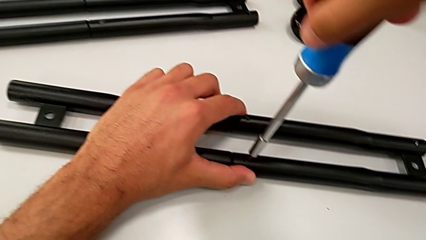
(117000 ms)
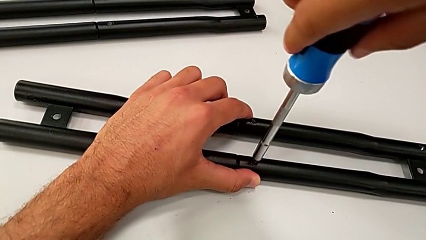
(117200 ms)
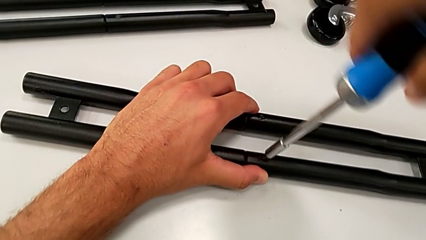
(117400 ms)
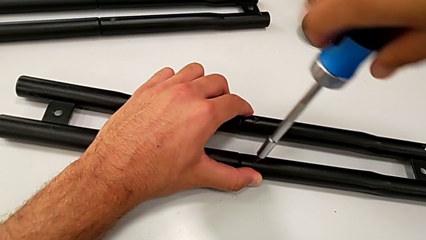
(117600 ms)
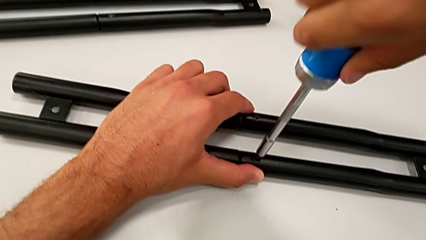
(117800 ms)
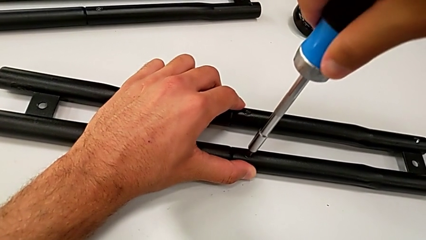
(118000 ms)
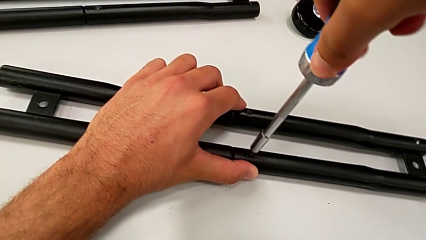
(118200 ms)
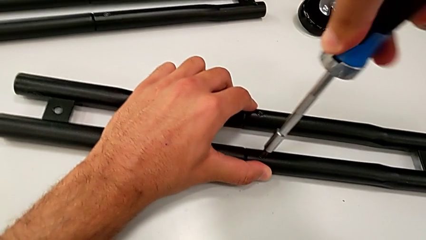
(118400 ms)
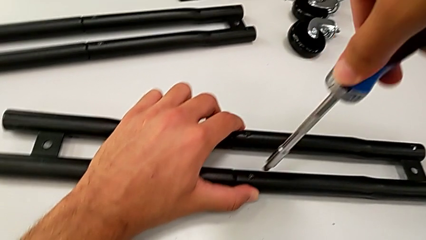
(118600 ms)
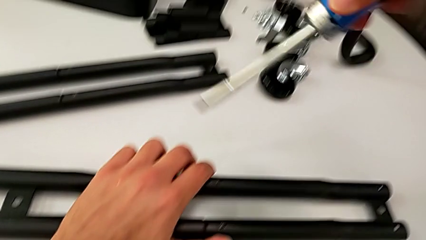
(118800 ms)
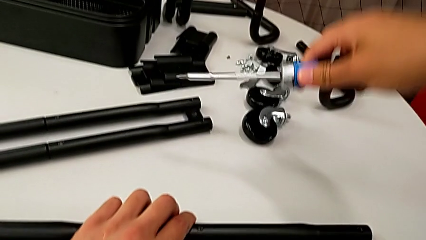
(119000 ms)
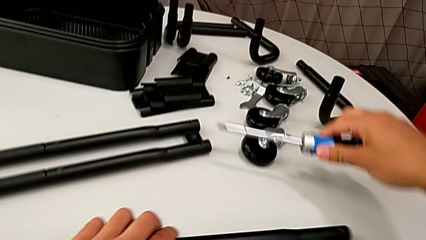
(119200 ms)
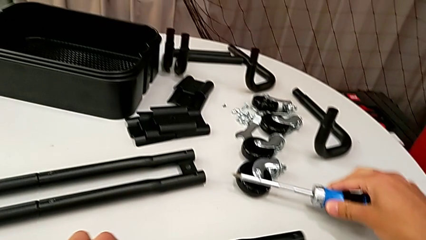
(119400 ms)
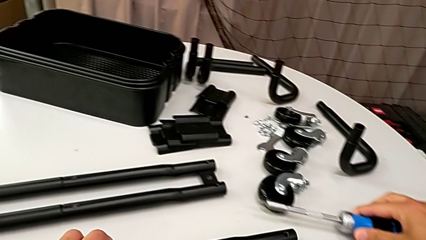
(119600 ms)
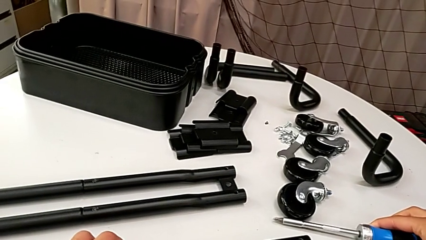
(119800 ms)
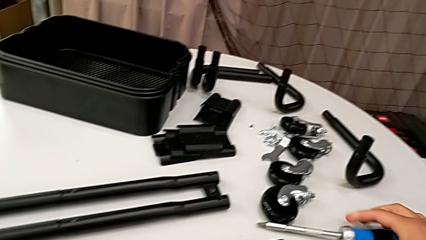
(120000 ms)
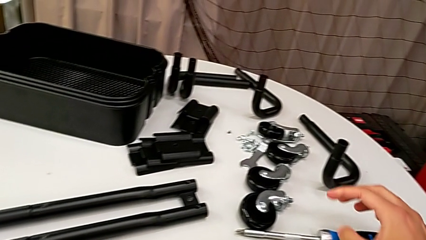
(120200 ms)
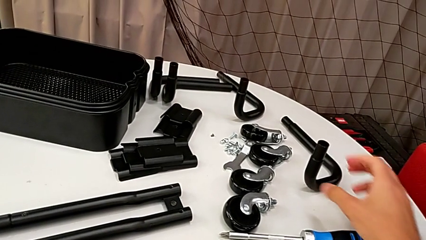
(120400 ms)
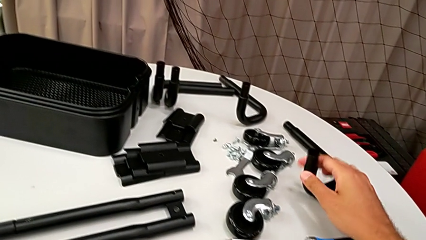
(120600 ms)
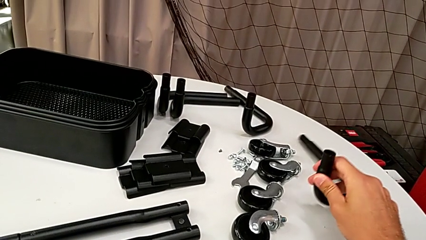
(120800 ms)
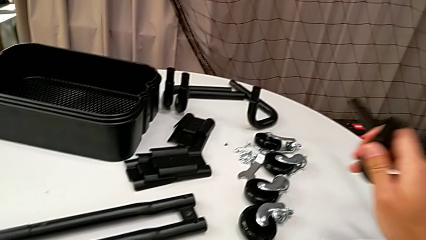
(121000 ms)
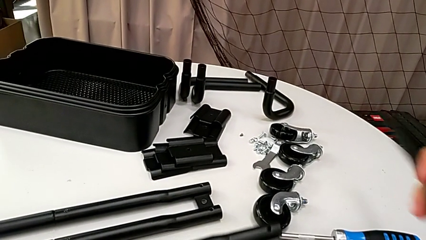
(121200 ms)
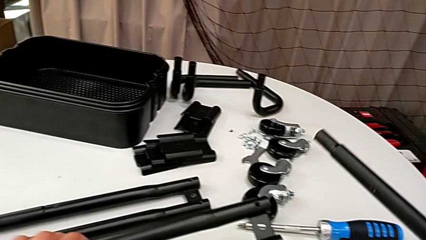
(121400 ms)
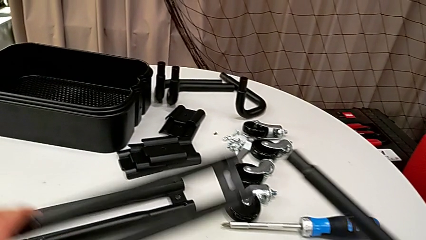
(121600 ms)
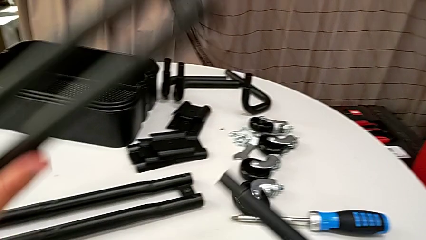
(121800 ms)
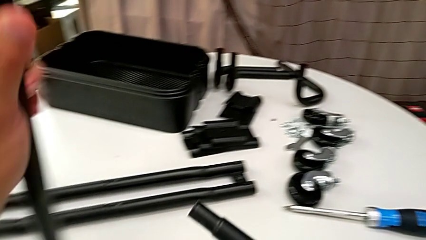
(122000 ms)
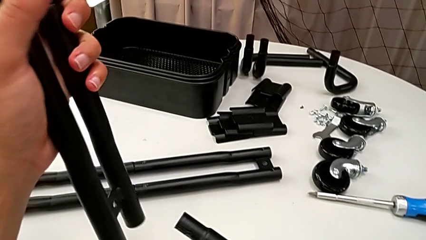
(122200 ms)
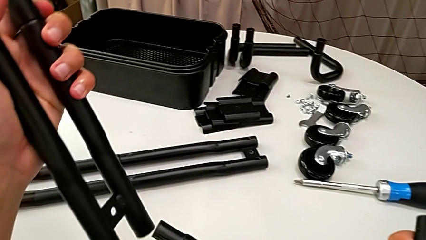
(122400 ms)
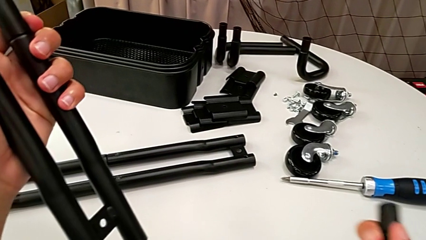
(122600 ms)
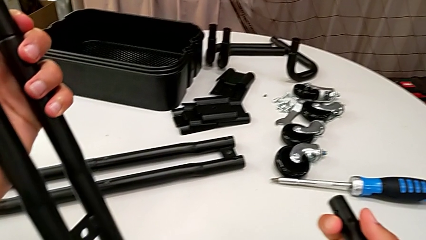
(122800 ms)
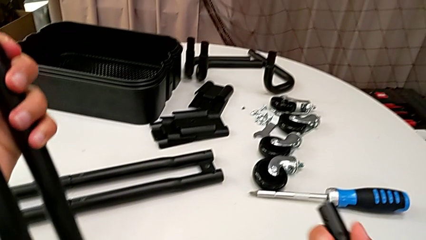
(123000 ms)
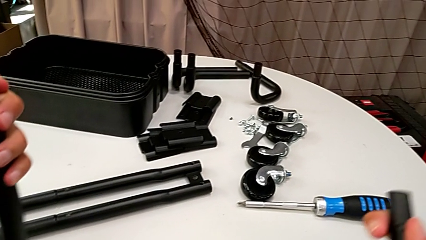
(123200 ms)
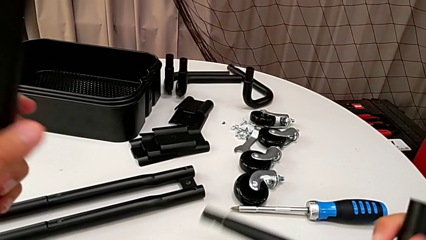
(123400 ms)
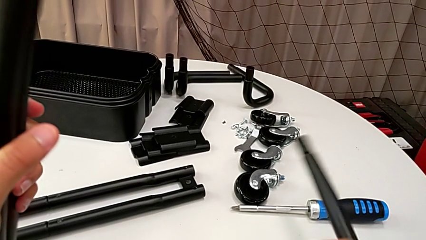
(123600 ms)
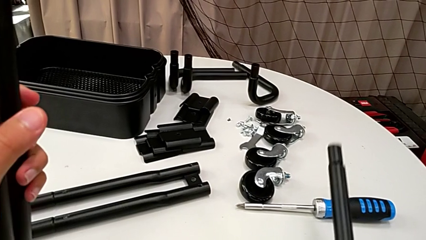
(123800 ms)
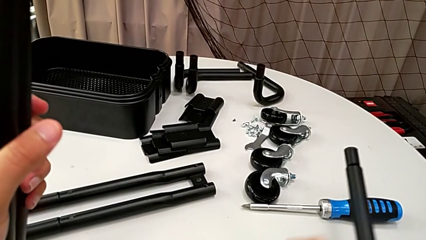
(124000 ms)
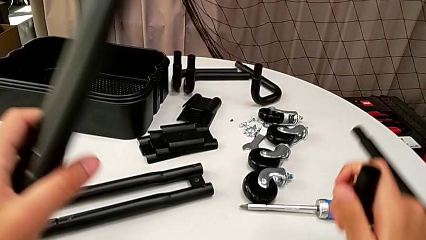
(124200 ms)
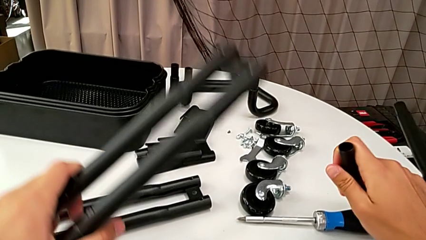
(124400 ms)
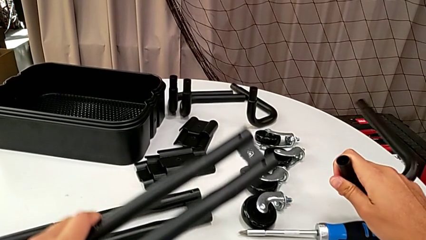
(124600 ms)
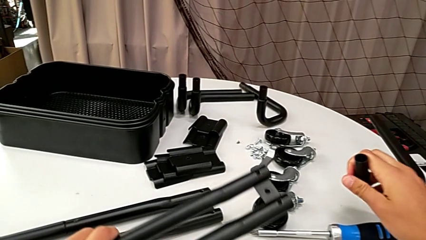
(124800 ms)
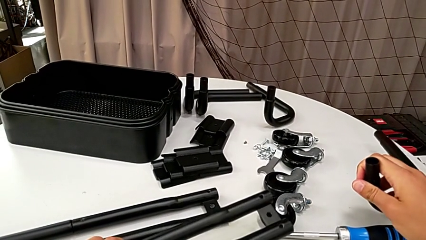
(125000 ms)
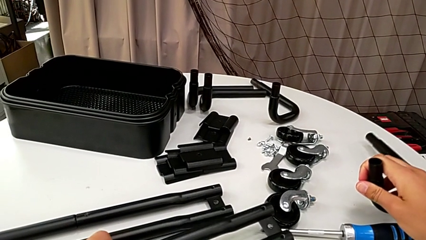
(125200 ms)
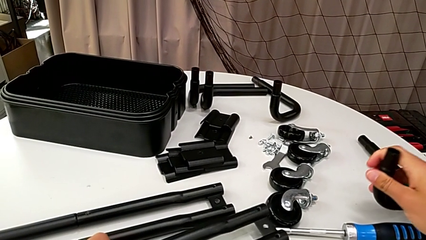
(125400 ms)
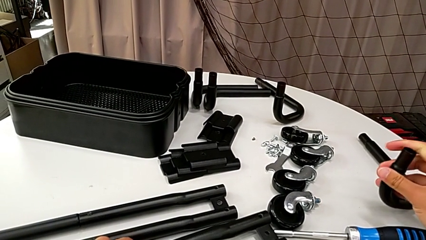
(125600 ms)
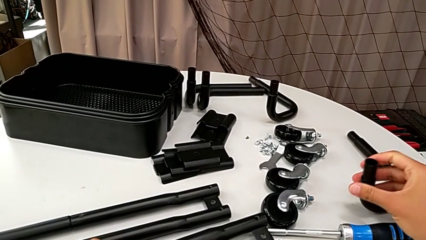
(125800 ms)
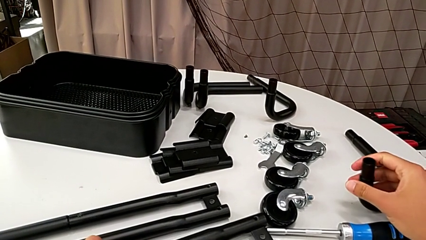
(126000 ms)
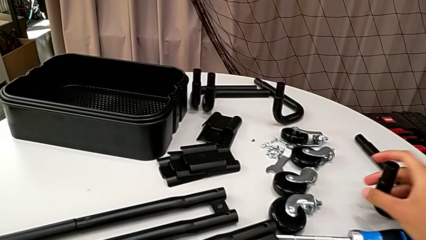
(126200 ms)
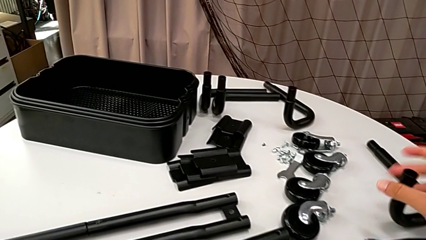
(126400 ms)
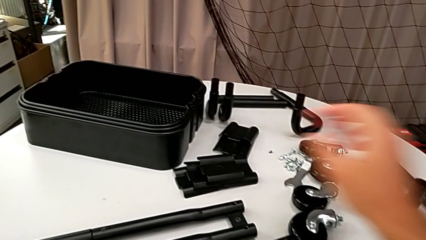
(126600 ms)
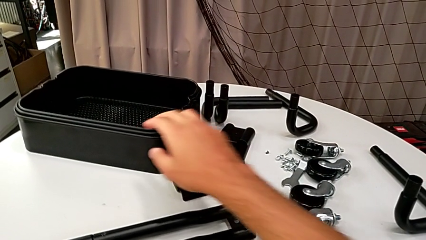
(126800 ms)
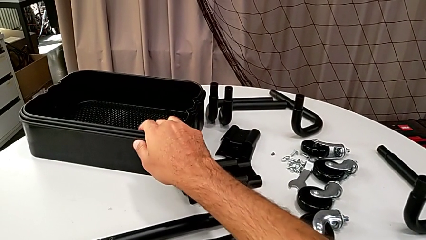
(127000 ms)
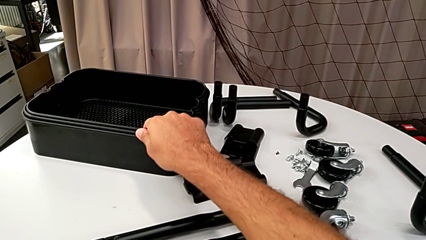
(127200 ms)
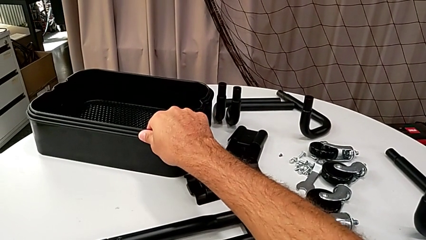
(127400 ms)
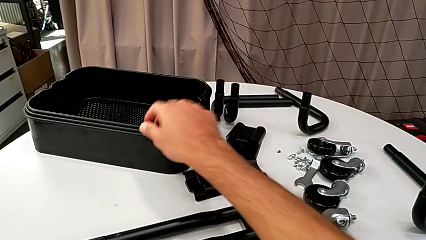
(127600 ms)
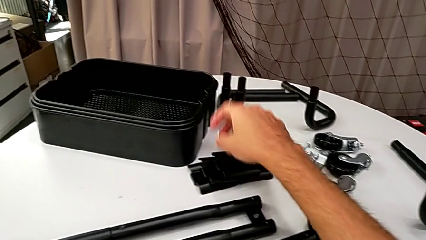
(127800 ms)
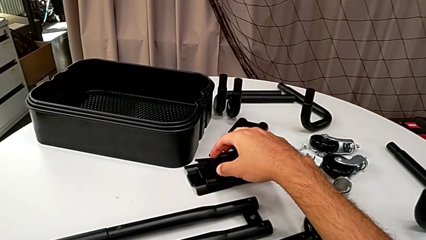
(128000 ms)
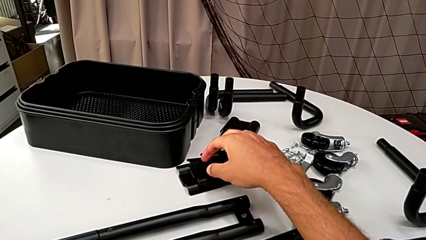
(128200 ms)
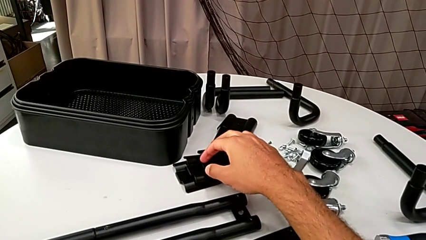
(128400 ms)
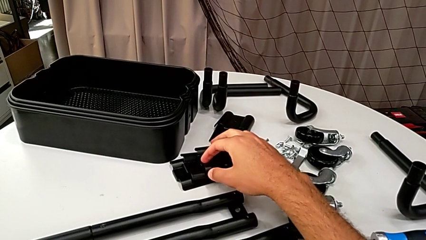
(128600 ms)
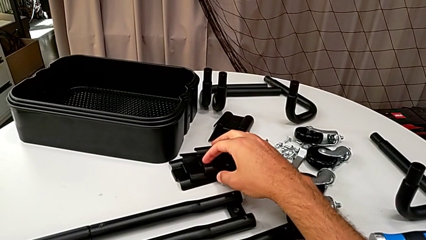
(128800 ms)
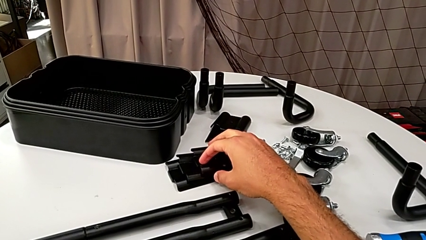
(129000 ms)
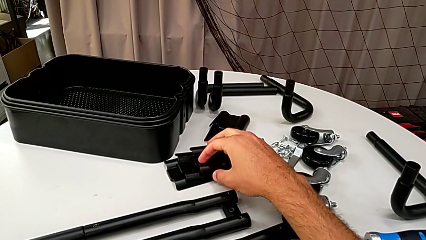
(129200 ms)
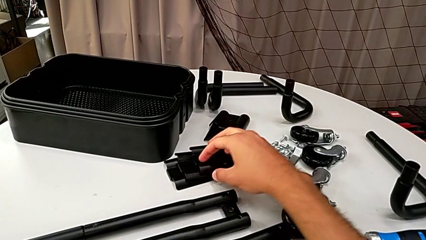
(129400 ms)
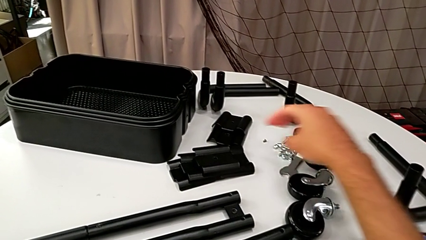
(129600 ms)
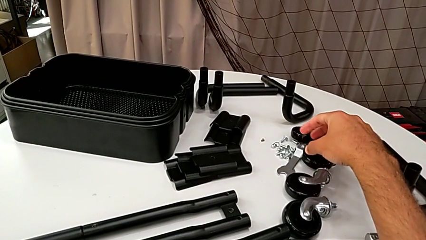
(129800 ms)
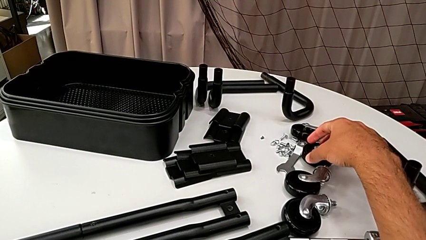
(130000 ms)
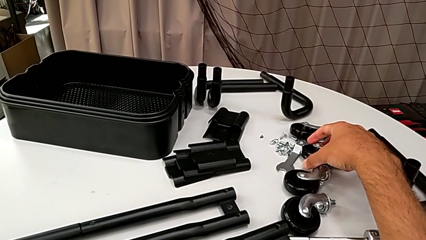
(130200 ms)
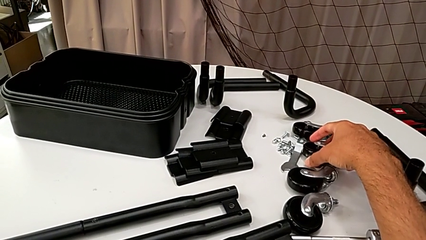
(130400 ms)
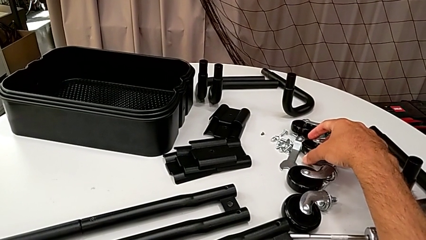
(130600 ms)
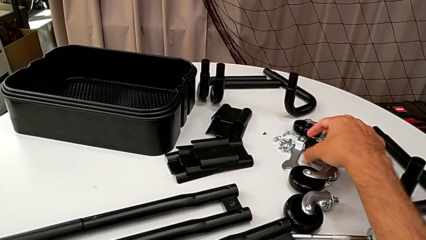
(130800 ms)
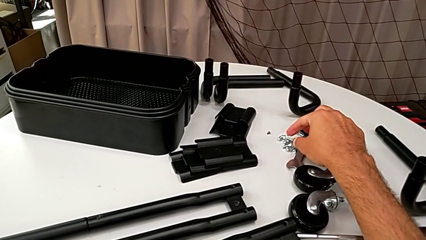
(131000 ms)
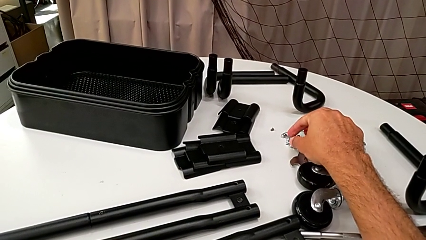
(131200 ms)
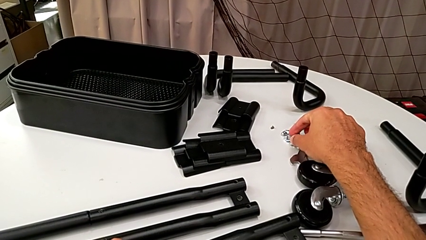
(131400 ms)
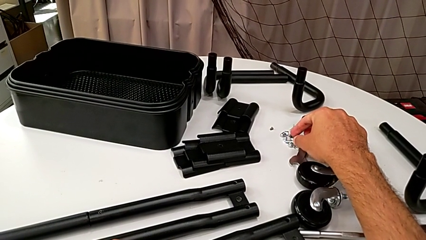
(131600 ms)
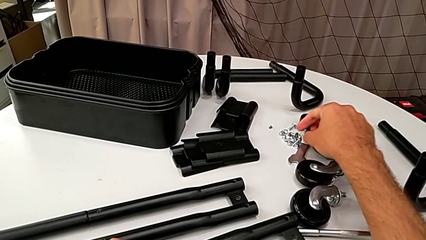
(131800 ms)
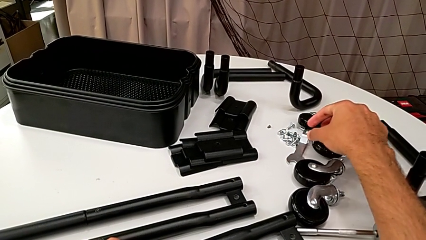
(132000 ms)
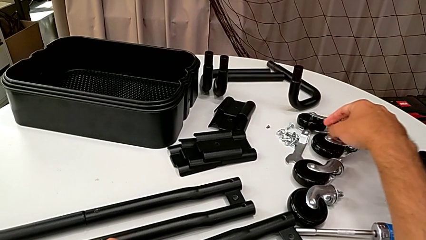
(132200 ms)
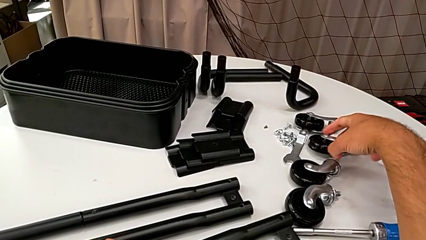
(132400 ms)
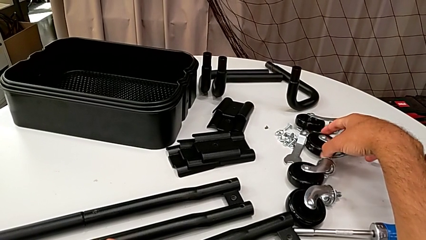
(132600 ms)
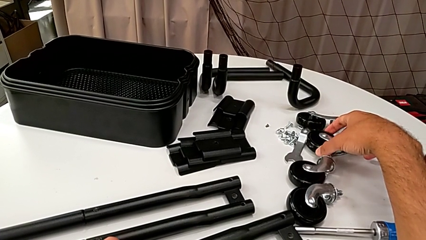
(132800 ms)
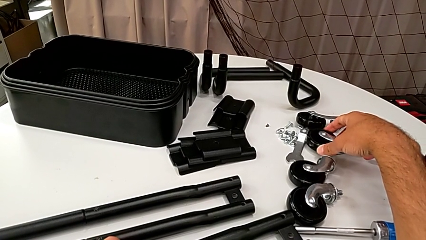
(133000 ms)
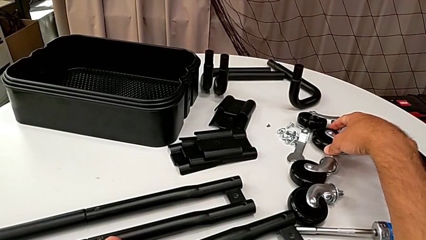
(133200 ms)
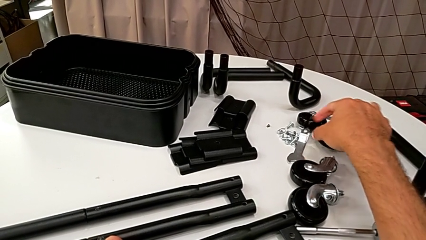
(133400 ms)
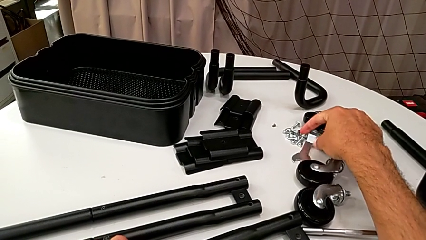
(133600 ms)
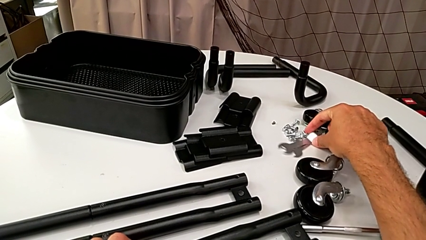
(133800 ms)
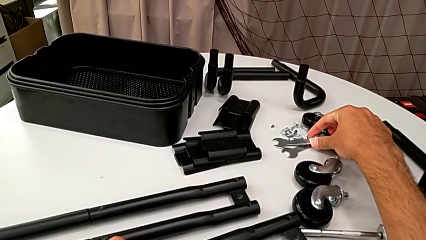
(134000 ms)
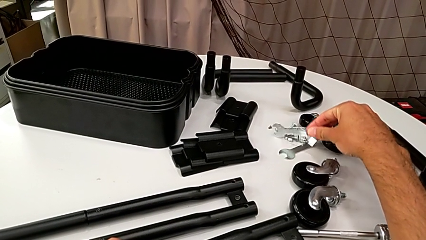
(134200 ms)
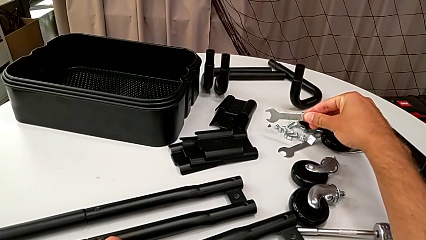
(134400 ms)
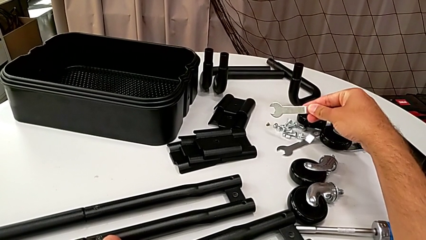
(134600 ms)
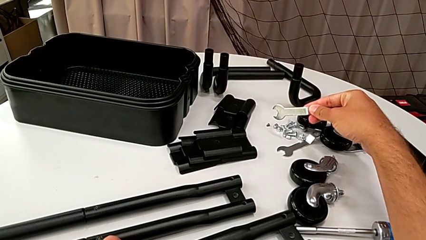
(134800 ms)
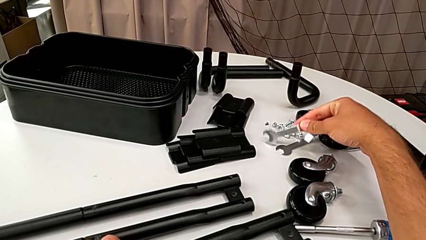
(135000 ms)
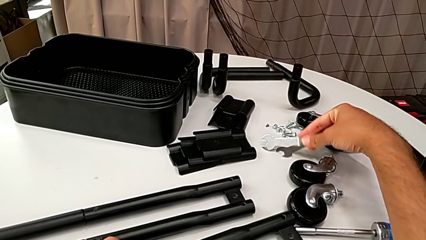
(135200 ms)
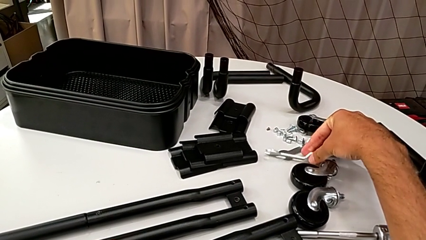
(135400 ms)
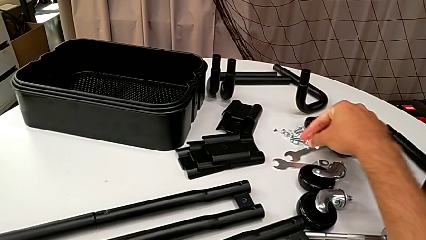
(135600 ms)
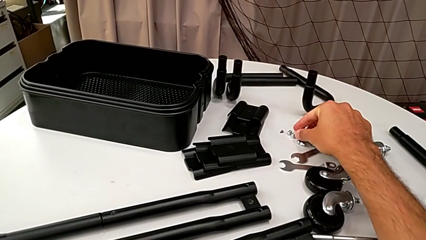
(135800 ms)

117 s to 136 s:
The camera wearer is assembling the half frame. They wrongly grab the leg and begin to wrongly grab it.
